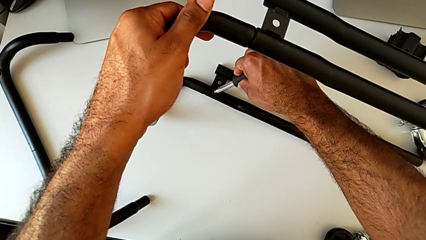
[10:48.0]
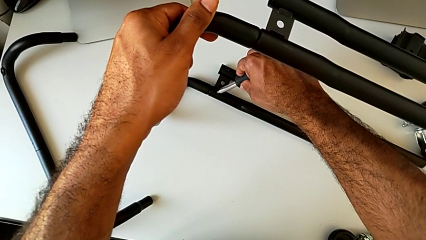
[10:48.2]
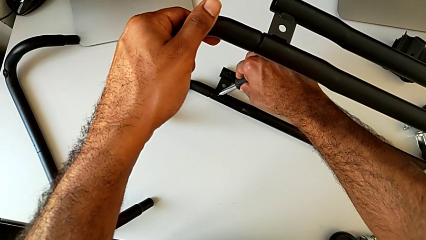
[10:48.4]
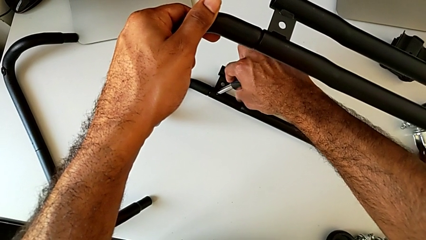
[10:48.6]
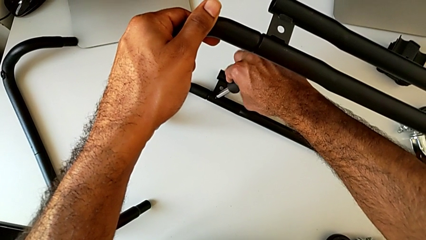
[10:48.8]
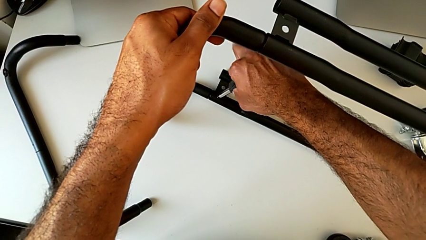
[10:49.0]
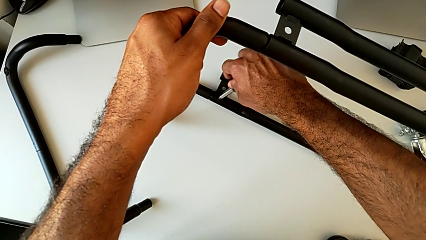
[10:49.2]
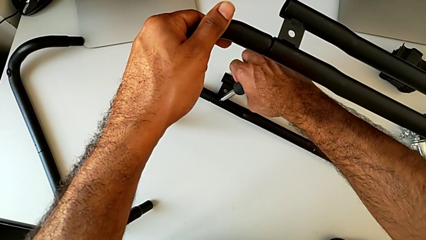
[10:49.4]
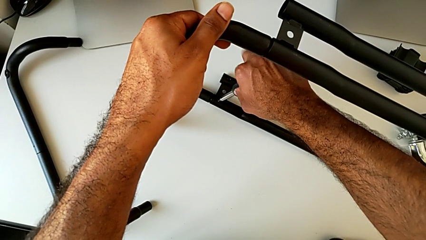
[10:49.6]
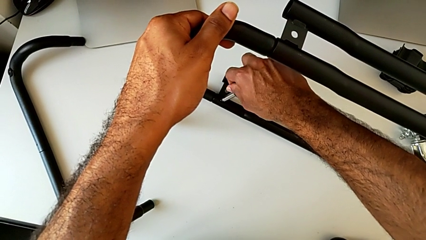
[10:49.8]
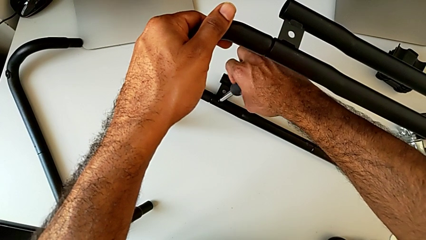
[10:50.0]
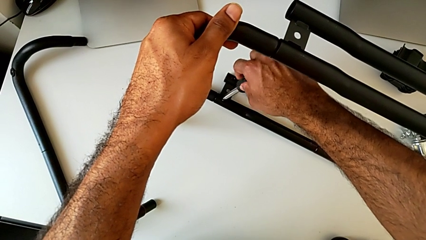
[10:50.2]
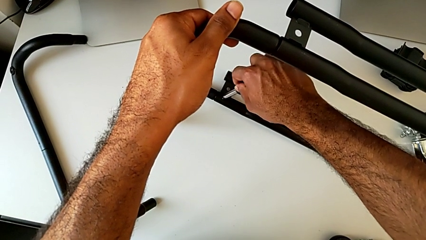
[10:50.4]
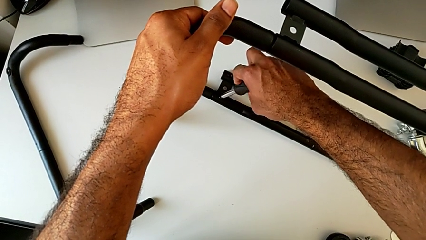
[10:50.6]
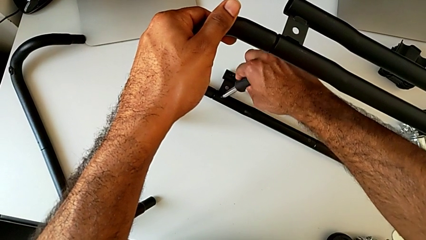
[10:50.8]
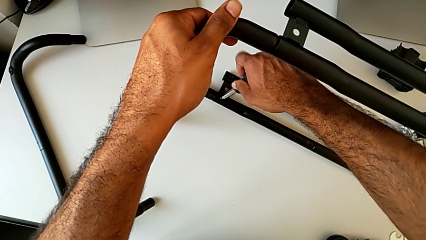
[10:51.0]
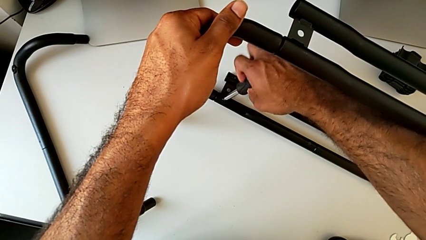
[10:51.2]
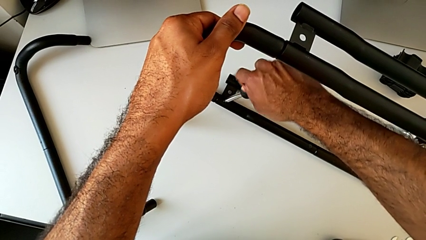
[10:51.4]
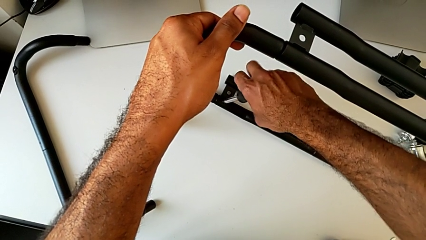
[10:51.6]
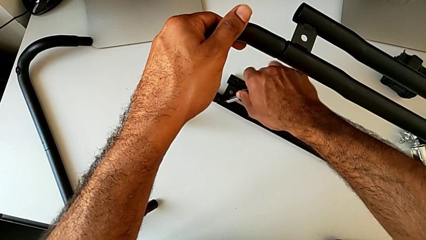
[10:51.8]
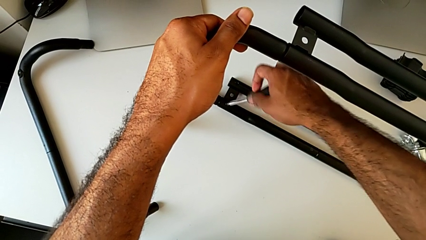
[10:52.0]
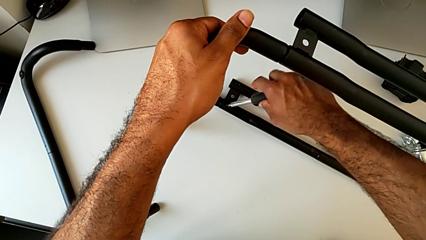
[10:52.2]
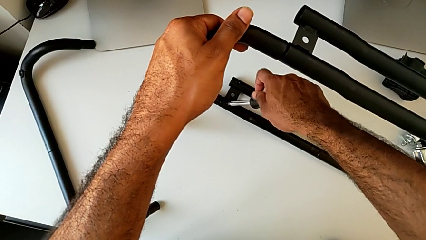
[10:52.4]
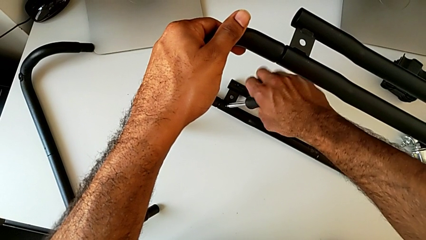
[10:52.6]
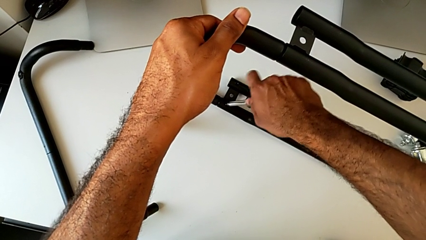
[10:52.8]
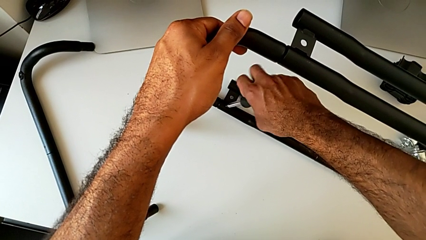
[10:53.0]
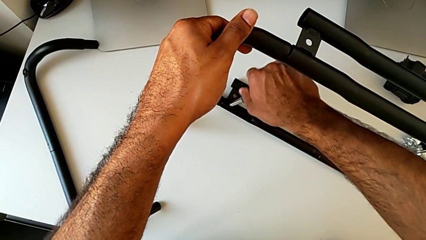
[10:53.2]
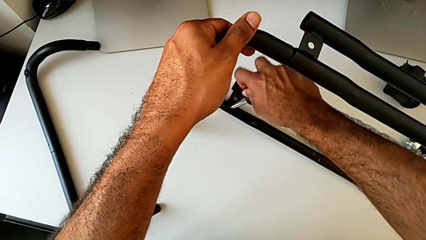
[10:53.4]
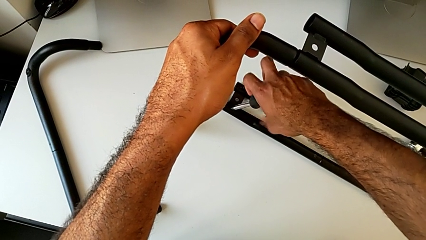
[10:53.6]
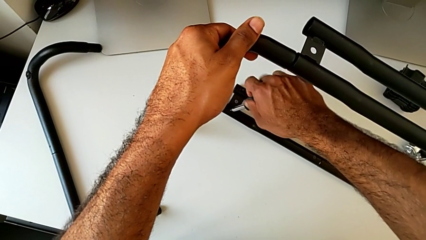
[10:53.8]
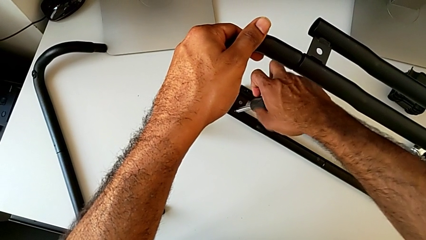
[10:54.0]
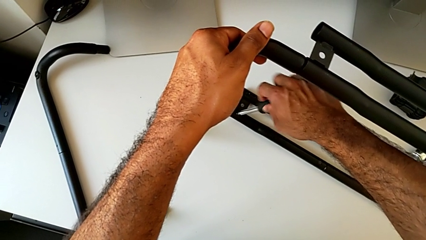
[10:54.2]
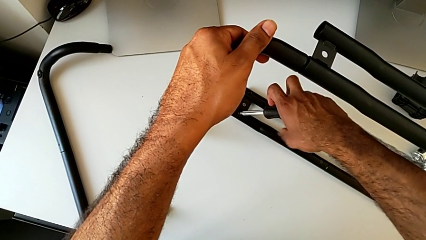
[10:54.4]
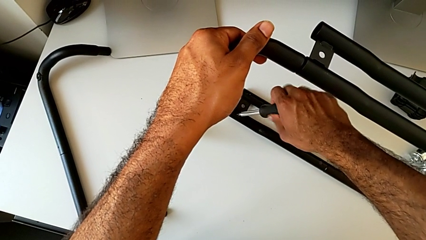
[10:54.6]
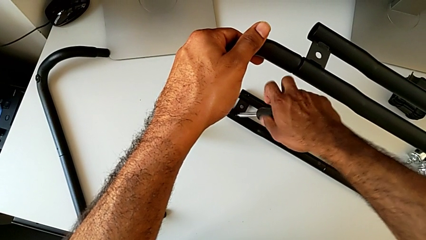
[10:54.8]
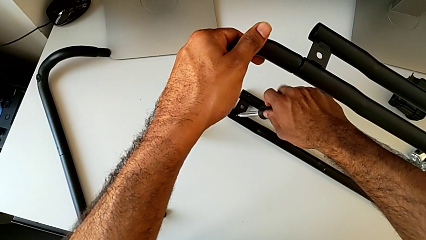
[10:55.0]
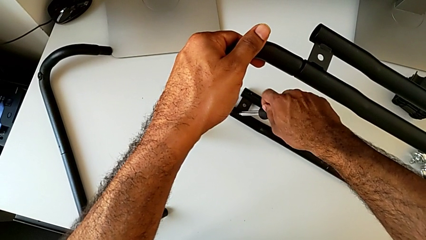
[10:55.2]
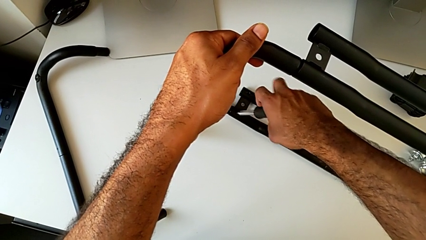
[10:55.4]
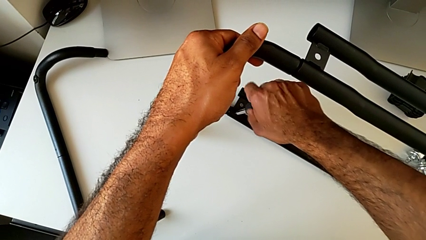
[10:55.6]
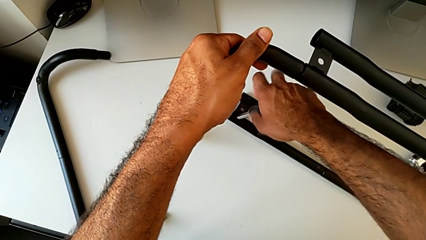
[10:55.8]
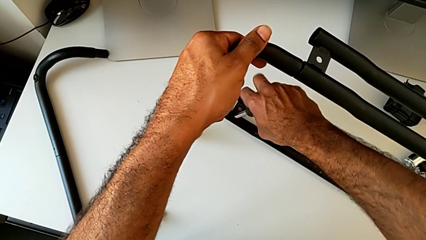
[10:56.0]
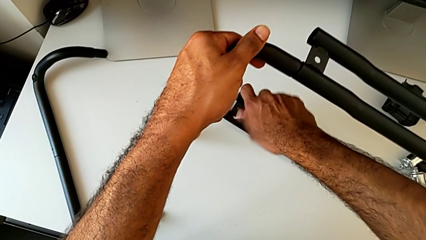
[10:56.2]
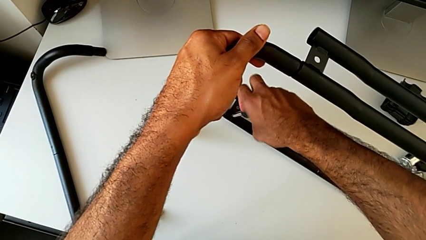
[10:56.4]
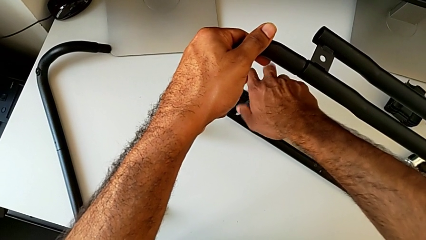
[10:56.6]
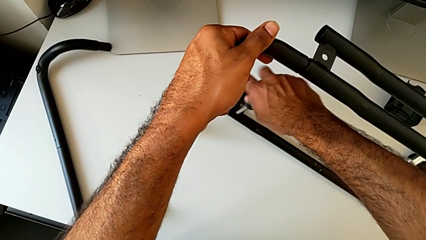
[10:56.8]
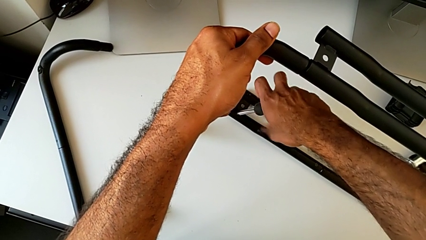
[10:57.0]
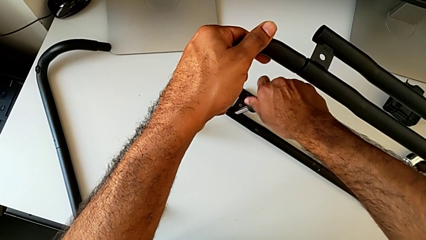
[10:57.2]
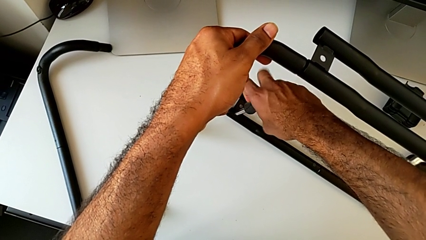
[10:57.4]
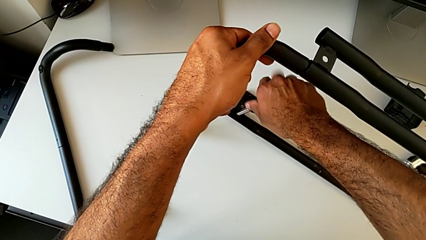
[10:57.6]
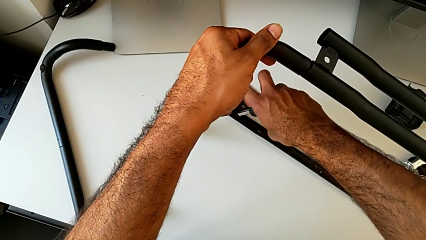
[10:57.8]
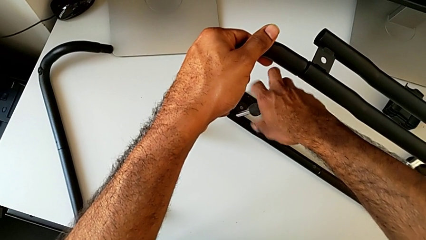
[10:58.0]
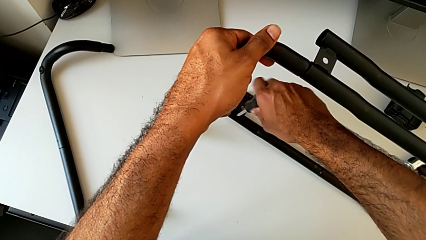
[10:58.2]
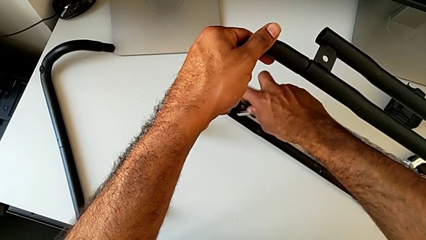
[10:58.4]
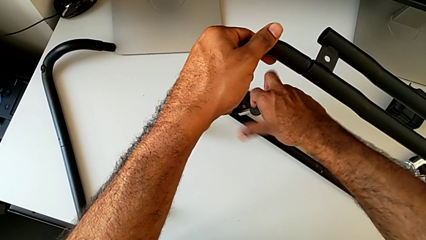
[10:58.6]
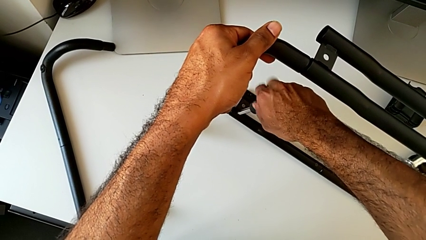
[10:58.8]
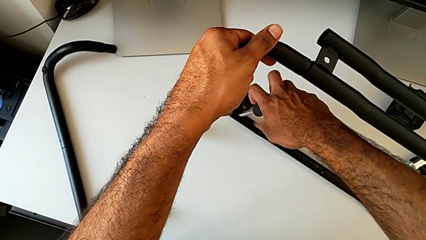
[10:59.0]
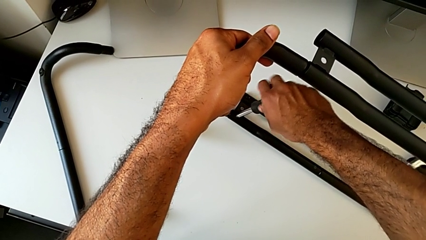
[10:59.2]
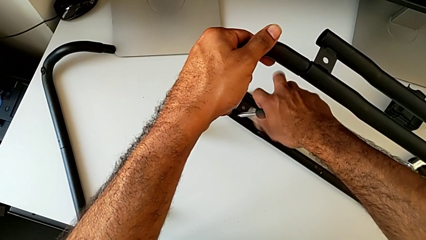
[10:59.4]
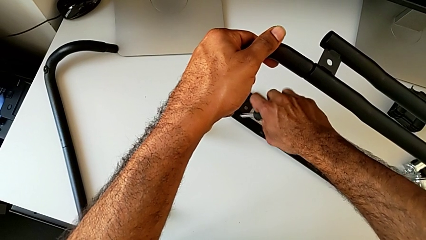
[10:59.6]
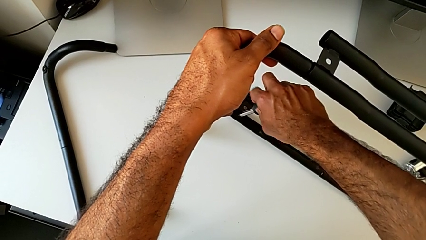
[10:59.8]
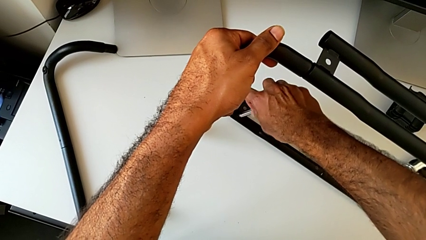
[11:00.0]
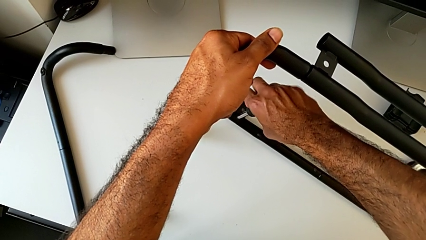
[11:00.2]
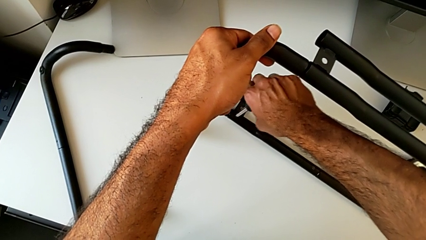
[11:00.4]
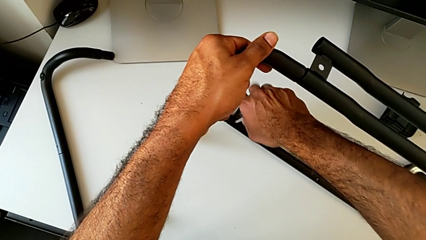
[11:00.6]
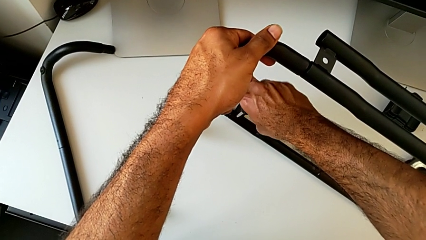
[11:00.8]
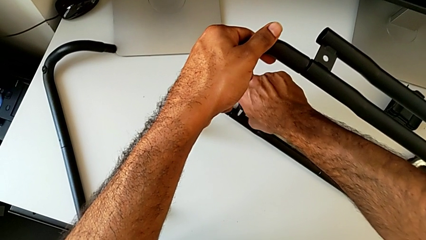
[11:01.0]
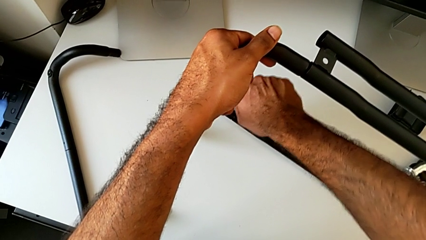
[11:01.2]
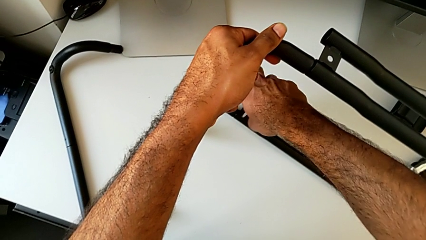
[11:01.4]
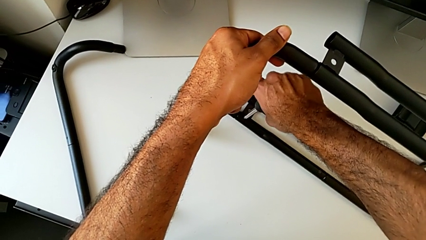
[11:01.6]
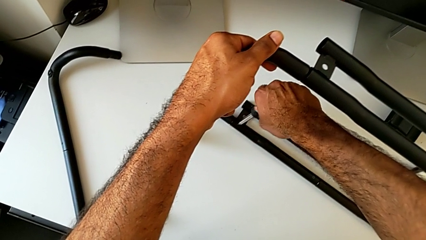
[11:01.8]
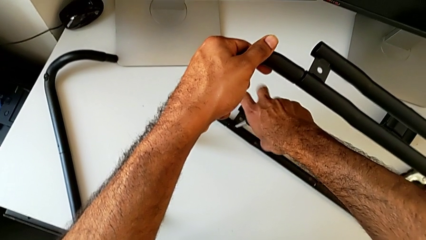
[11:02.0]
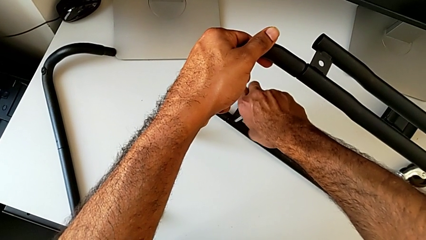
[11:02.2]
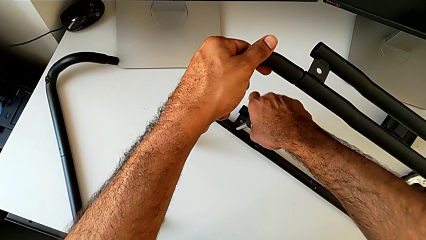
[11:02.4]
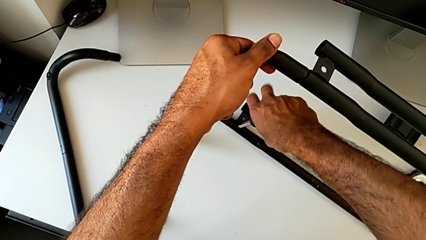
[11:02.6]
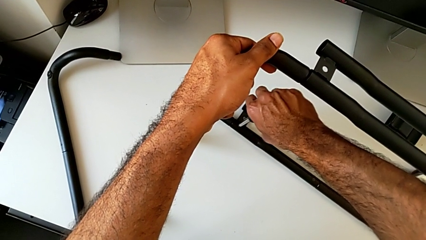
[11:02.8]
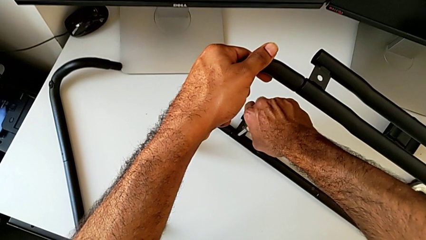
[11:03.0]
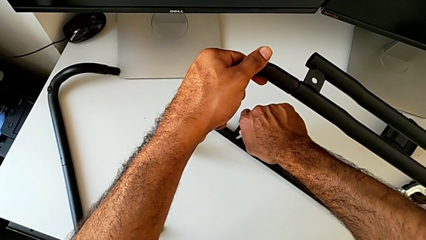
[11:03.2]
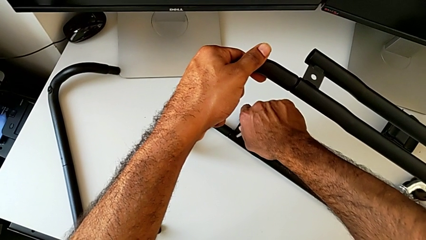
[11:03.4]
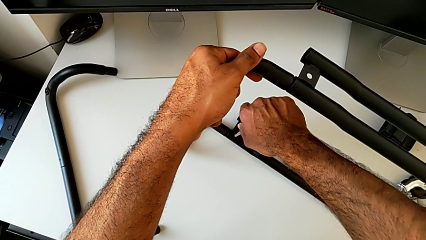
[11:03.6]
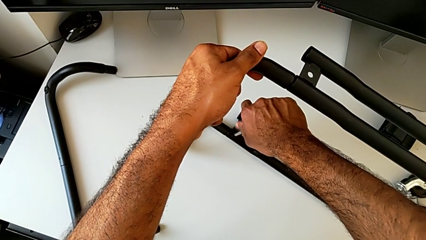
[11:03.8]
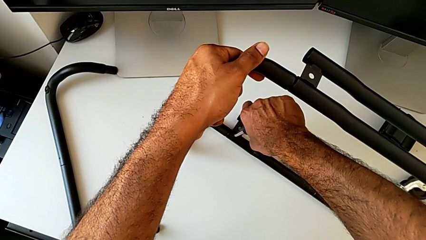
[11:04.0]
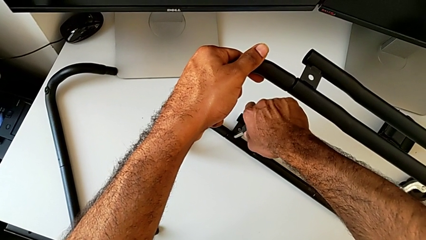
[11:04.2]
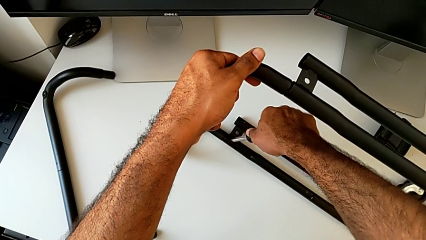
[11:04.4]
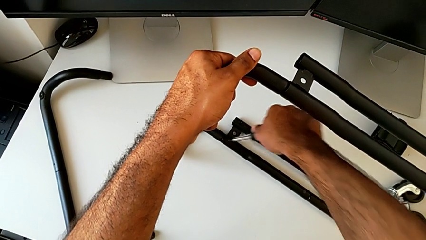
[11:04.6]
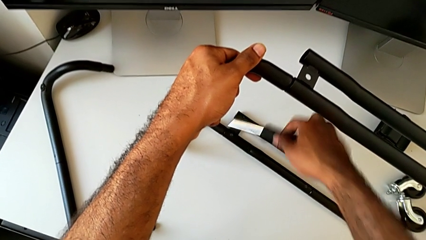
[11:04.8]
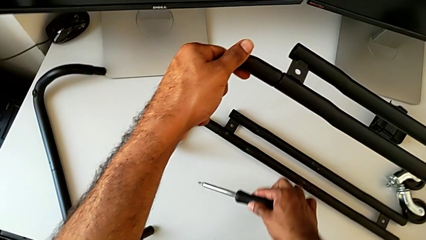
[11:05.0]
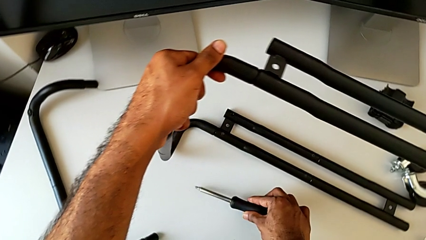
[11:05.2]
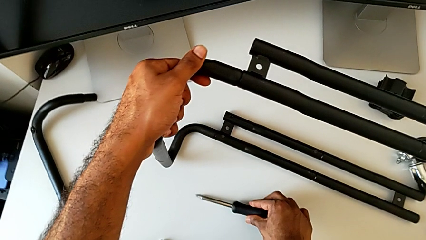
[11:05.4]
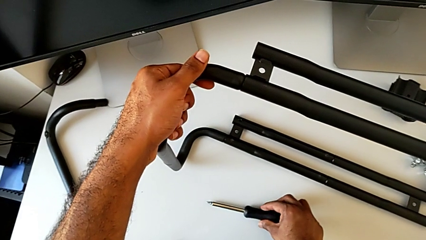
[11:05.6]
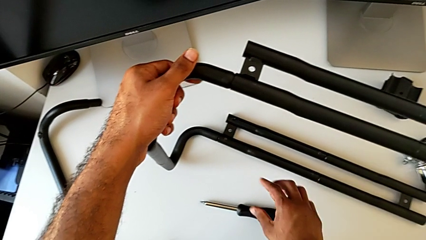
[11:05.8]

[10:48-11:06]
The camera wearer is assembling the base frame with the side bars. They screw the first screw, disassemble the screwdriver and place it.
